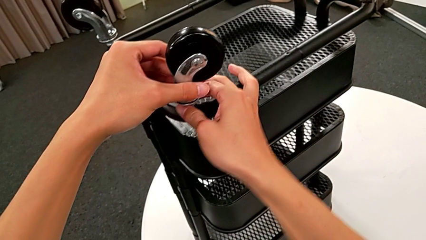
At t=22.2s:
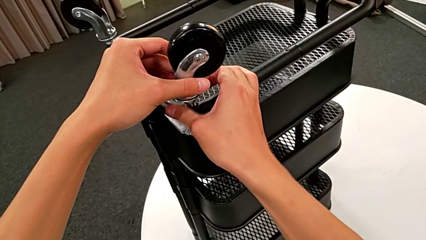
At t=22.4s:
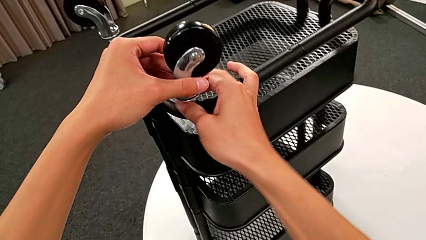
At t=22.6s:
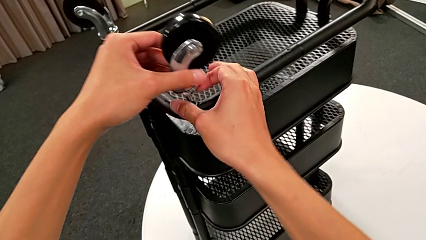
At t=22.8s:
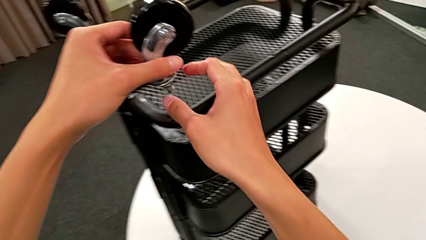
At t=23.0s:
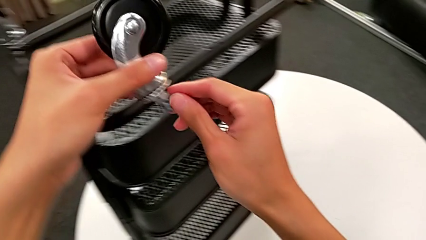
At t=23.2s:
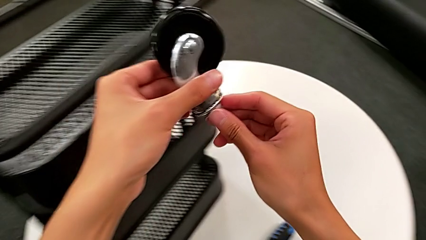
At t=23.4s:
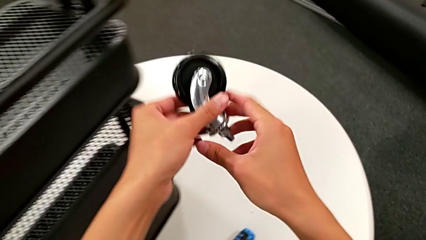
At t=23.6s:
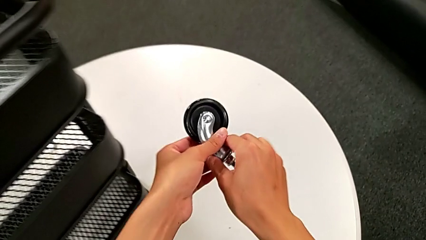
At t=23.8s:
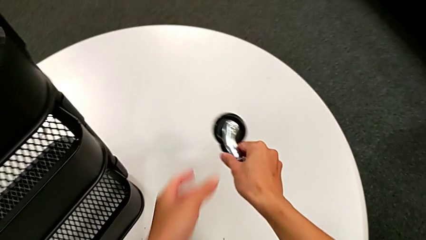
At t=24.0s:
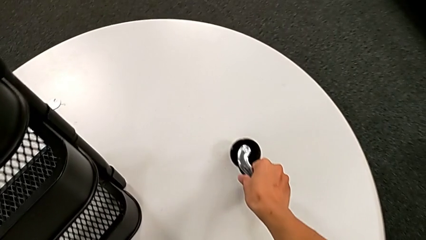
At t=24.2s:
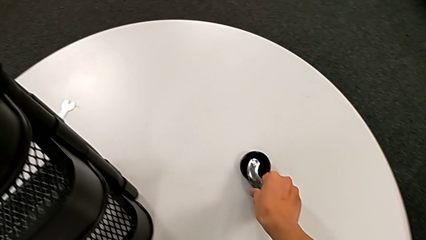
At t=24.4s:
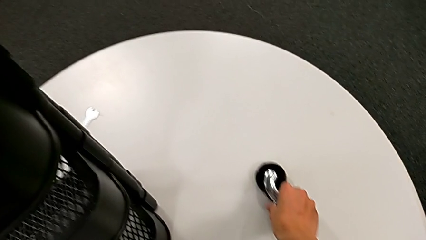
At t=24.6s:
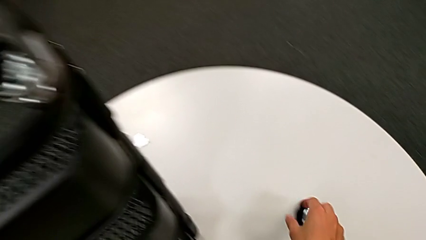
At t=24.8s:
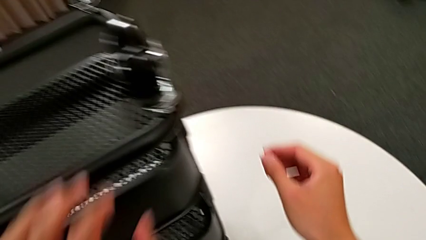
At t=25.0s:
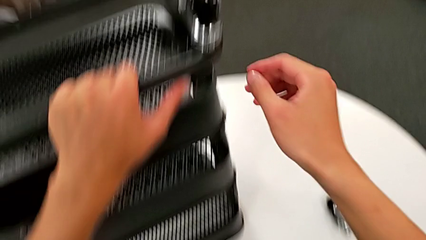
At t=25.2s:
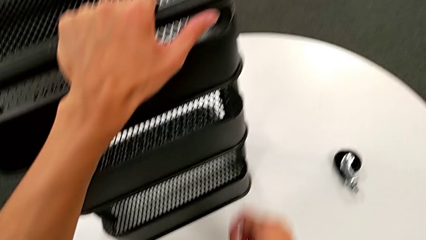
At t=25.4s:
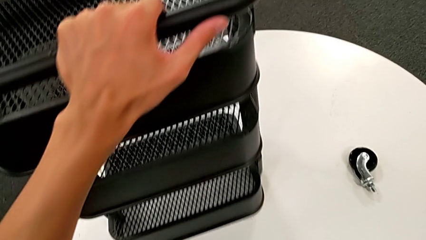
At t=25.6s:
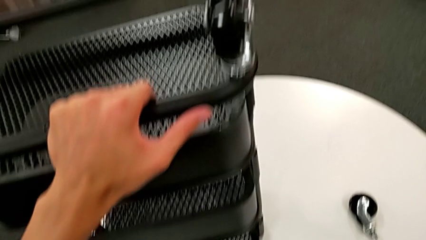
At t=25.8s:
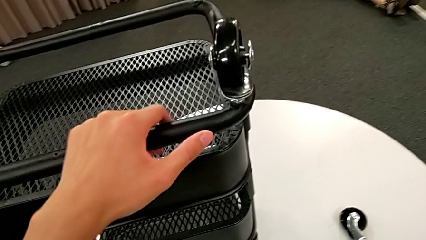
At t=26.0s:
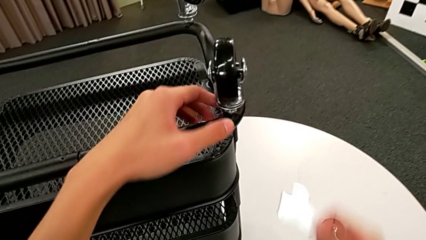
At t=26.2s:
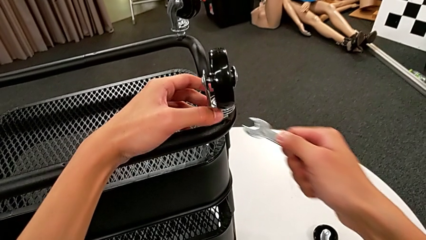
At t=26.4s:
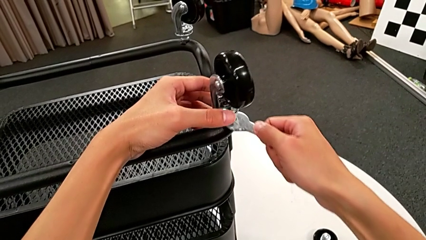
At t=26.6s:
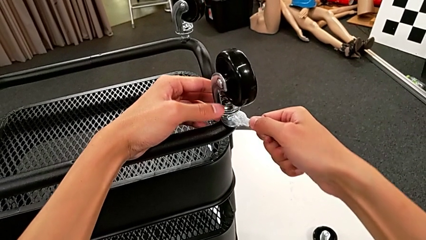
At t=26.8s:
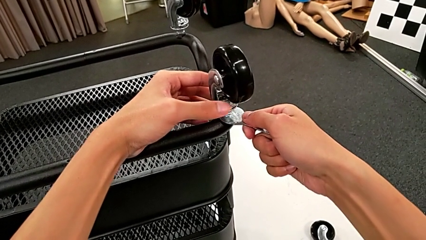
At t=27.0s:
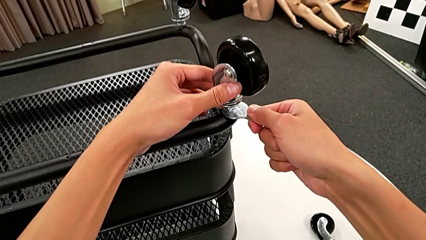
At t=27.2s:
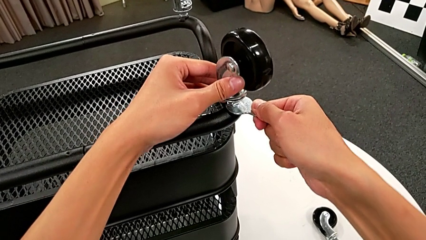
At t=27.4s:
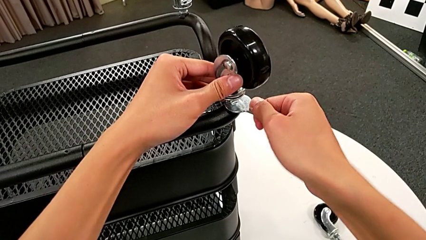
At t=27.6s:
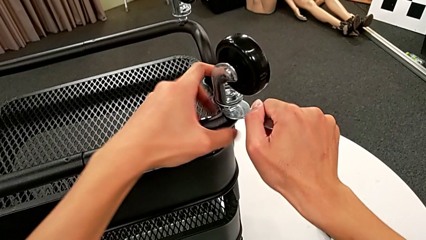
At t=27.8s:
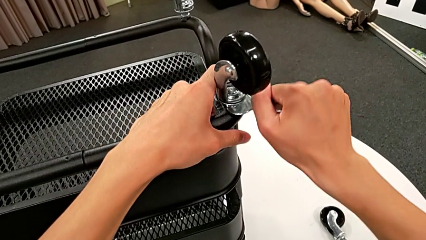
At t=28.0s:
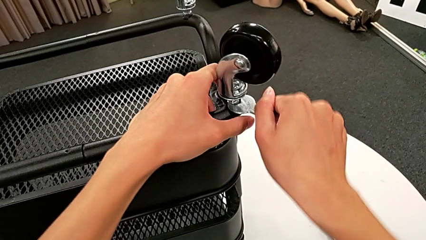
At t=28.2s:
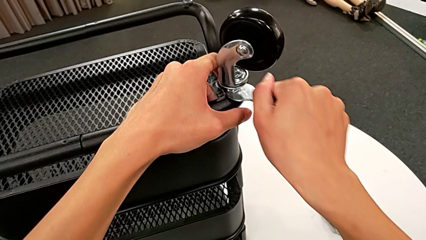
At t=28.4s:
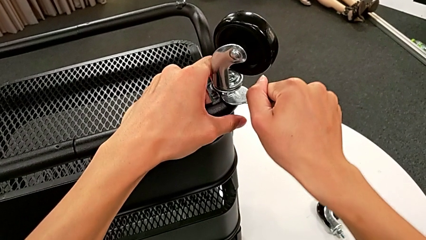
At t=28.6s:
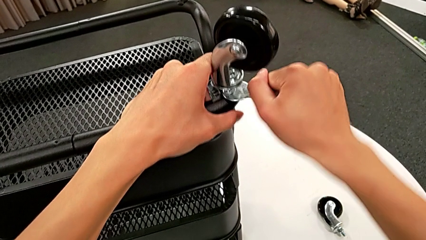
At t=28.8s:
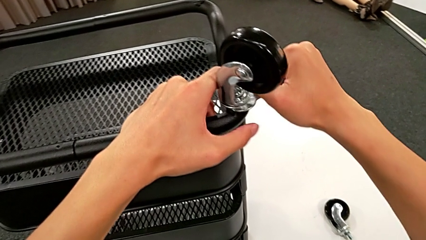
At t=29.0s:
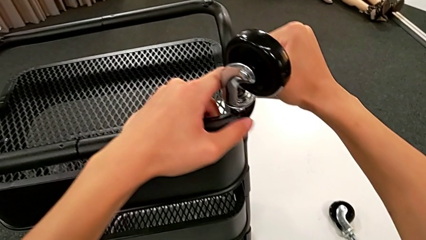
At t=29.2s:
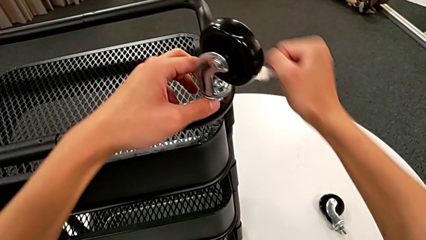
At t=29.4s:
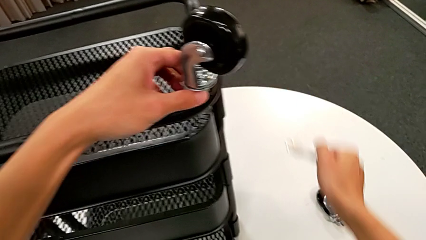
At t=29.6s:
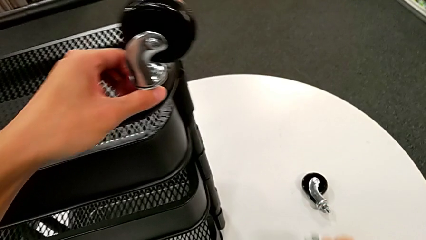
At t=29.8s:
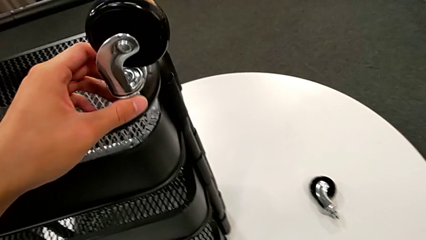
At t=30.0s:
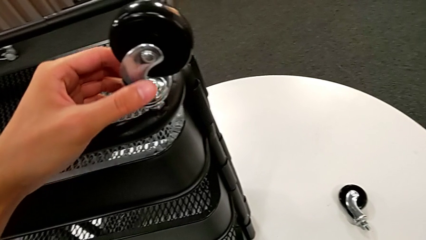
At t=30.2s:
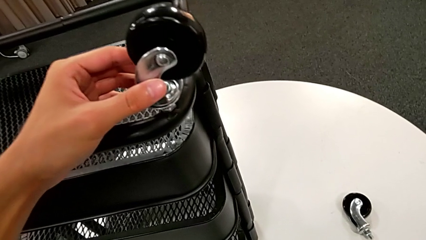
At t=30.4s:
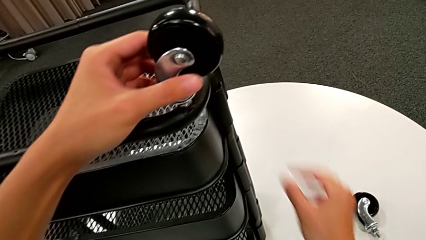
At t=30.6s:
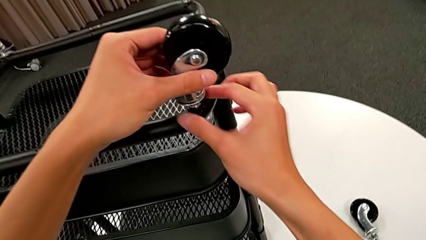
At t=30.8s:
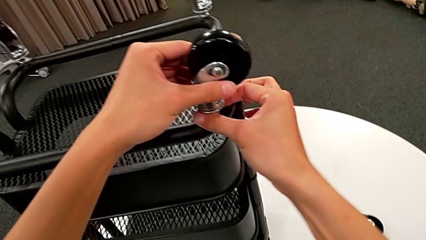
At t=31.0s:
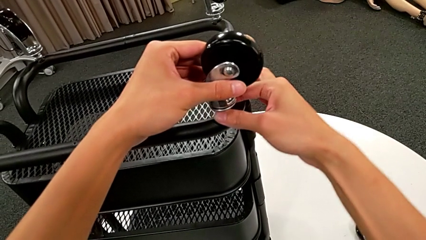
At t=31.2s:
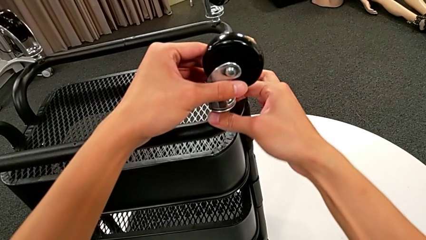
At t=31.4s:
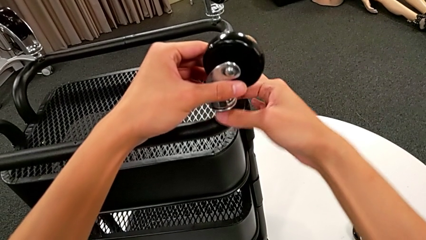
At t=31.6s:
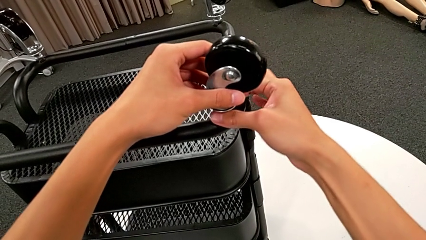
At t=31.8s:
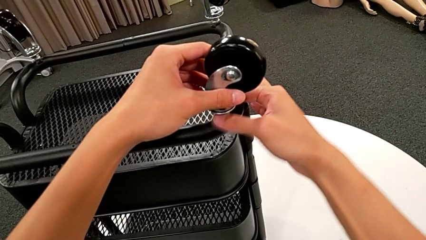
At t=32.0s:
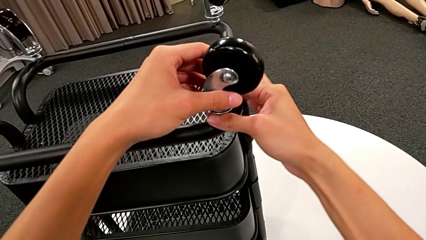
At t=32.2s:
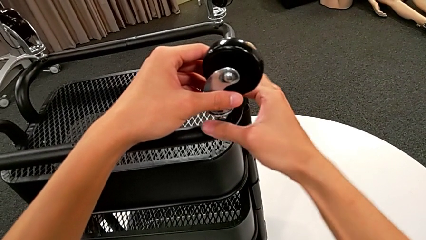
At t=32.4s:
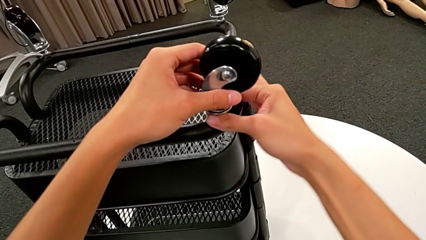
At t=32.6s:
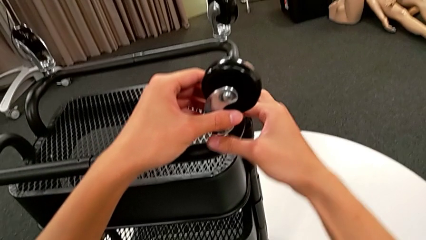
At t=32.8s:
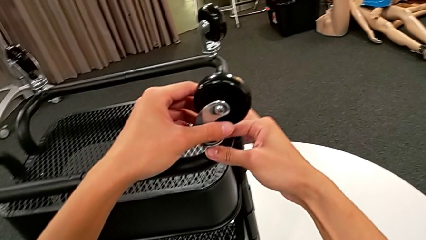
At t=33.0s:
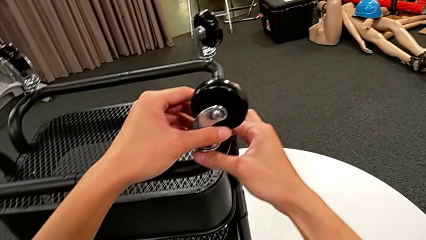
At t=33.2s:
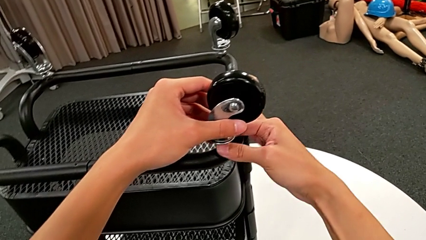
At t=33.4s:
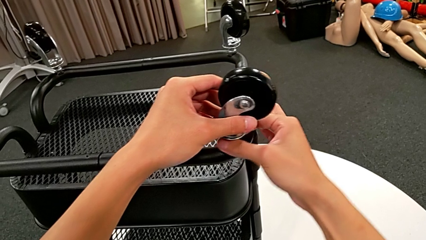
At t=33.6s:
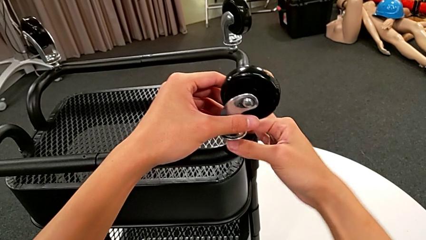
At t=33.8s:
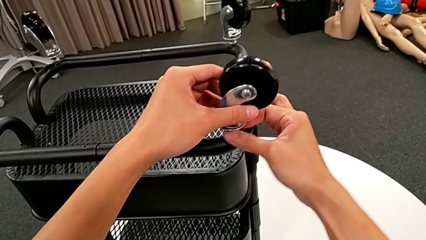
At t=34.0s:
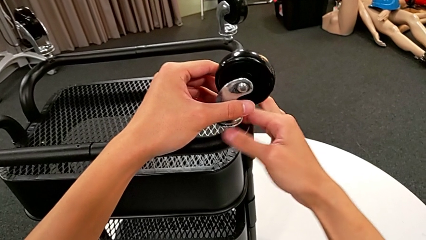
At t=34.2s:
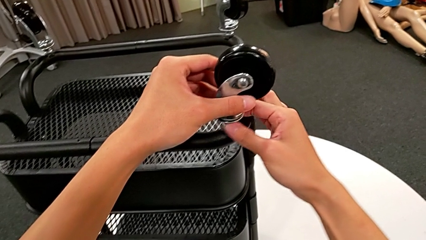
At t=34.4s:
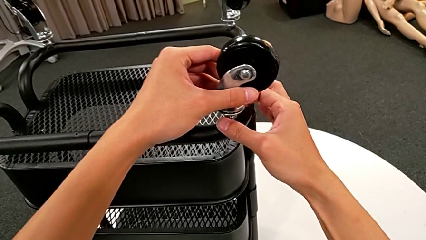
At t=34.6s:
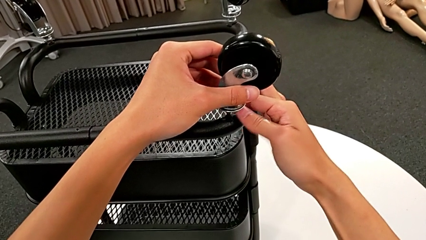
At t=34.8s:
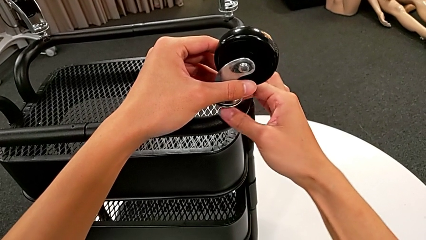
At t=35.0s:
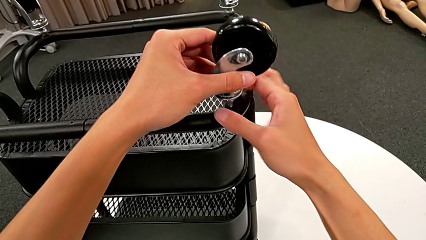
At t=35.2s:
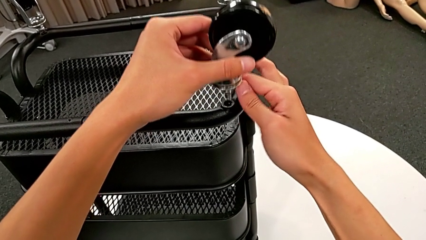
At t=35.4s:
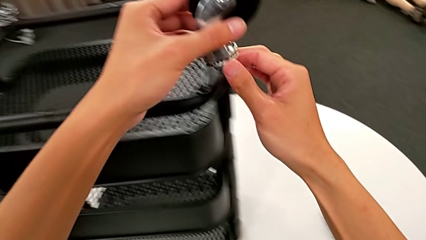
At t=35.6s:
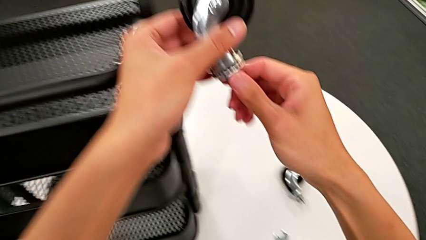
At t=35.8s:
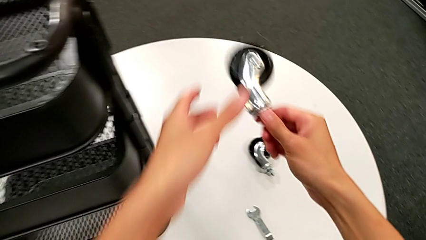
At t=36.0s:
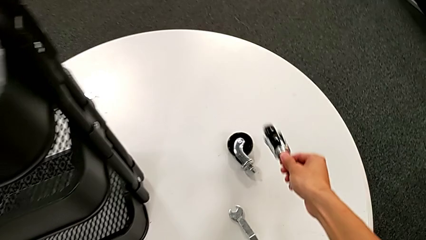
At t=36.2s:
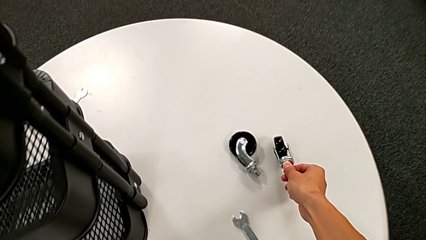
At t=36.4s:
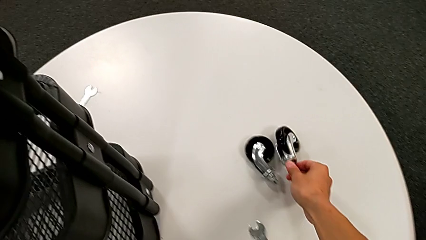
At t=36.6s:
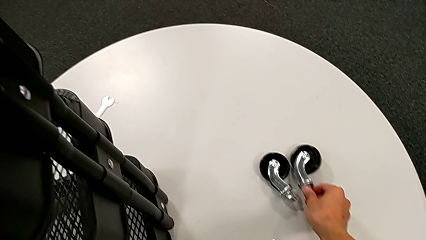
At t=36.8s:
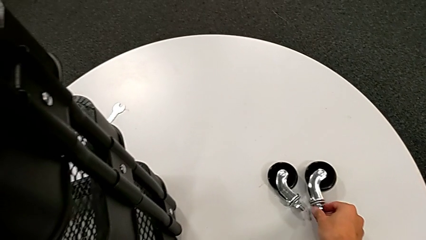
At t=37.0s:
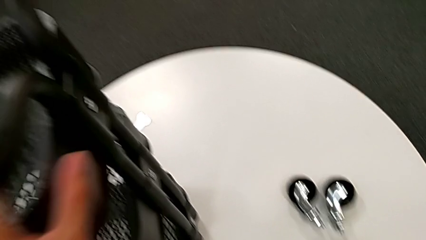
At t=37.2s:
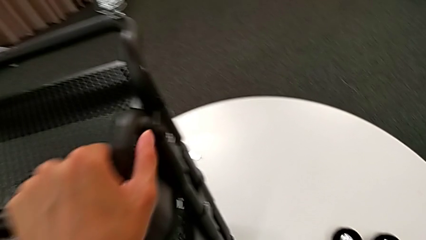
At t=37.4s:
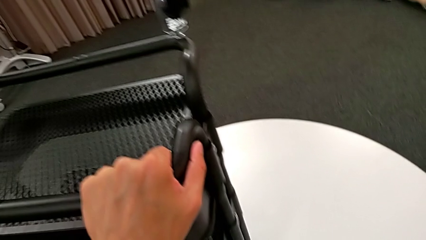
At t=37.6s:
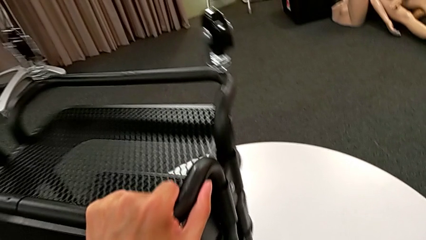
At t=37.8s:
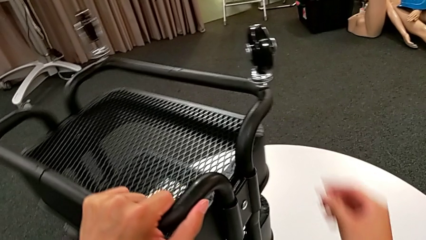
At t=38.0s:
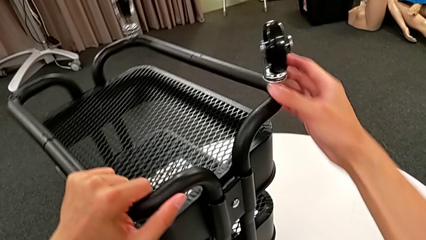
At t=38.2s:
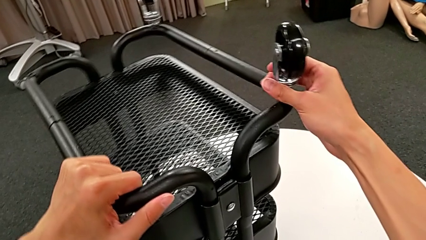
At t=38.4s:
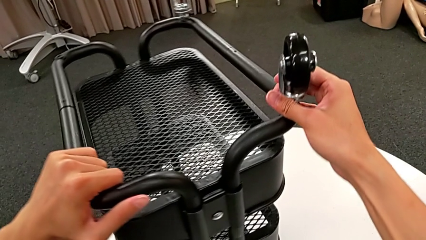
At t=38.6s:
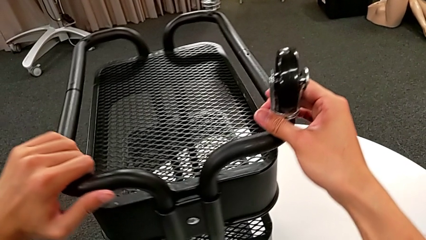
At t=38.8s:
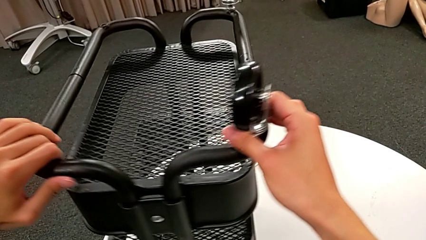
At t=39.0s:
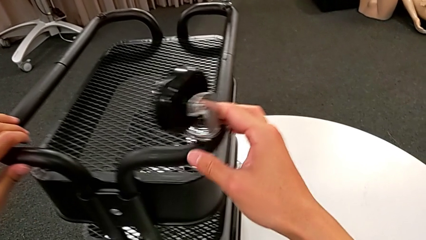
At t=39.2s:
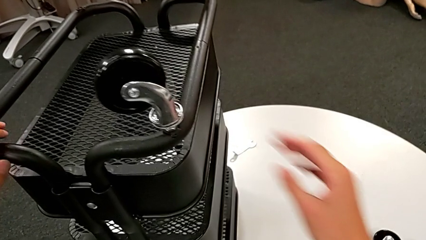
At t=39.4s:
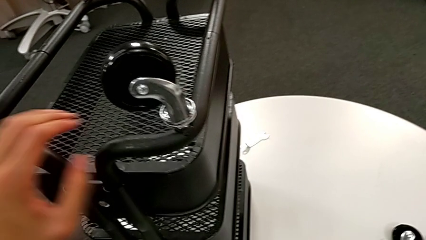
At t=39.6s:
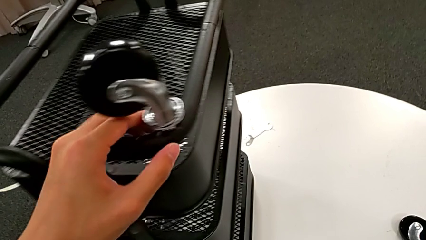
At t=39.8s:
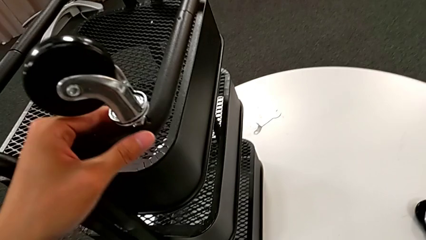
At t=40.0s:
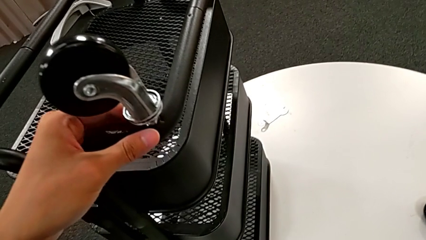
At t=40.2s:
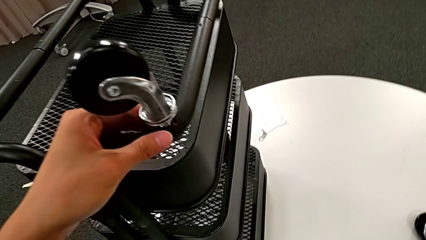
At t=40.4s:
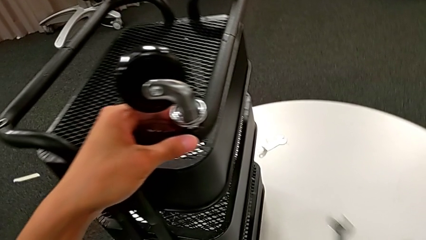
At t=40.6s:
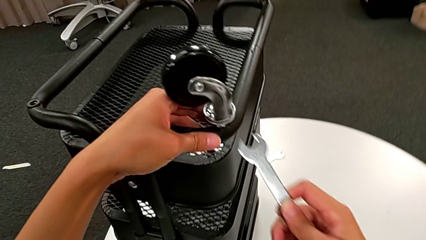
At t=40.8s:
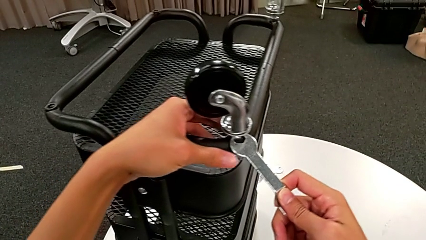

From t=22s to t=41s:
The camera wearer is unscrewing the wheels from the base frame using the wrench. They disassemble the first wheel, place it, grab the hexagonal wrench, insert it, unscrew the second wheel, withdraw the hexagonal wrench, place it, unscrew the second wheel, disassemble it, place it, rotate the utility cart, grab the hexagonal wrench and insert it.
